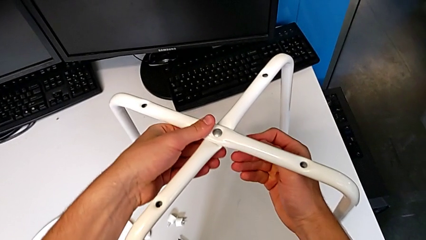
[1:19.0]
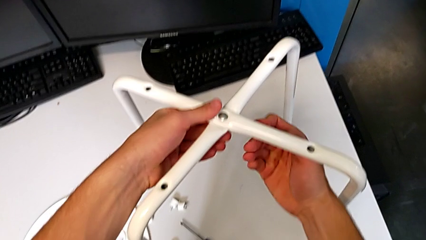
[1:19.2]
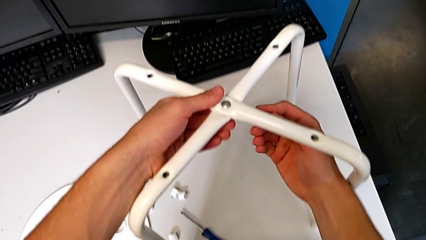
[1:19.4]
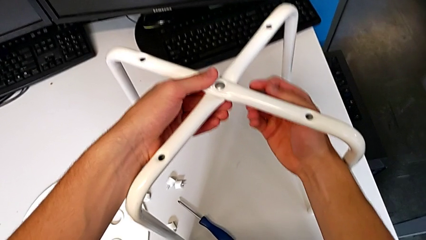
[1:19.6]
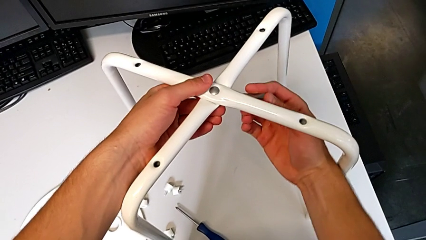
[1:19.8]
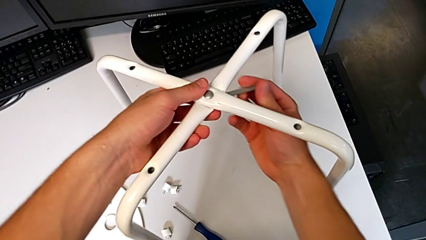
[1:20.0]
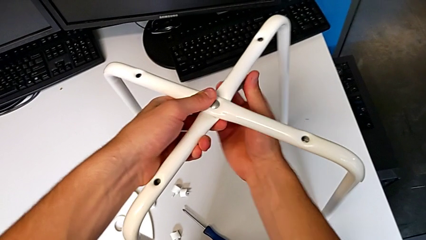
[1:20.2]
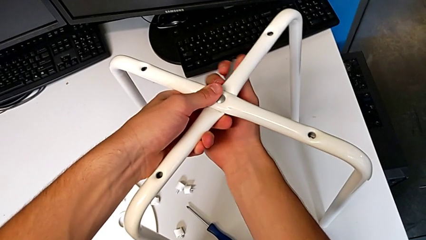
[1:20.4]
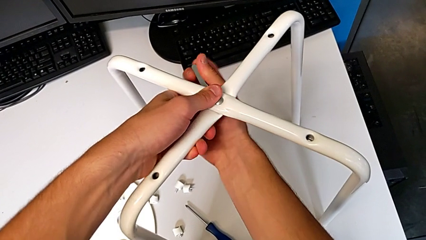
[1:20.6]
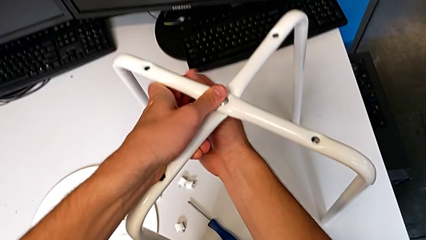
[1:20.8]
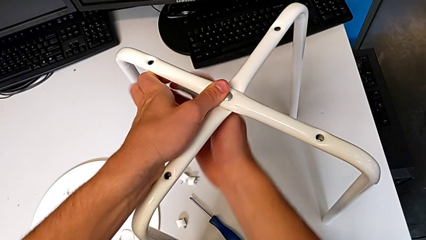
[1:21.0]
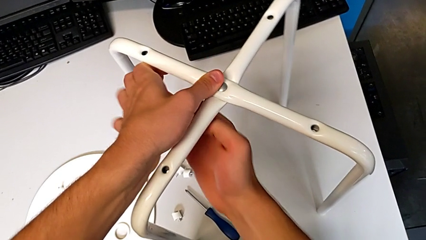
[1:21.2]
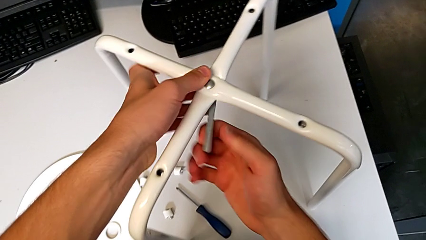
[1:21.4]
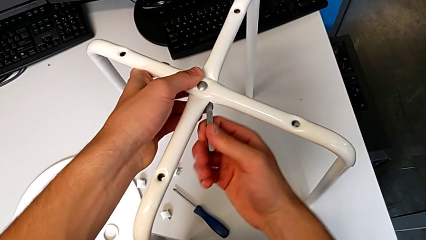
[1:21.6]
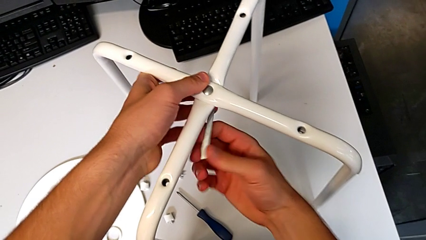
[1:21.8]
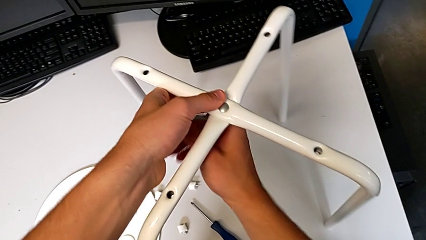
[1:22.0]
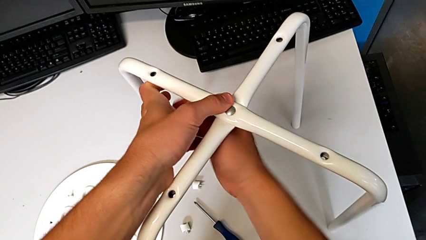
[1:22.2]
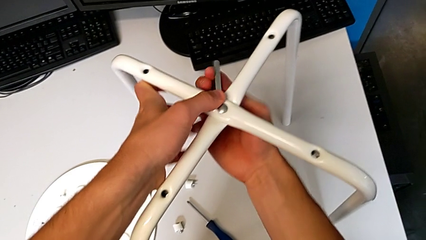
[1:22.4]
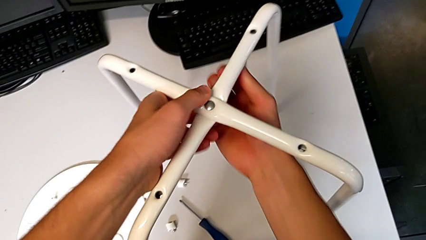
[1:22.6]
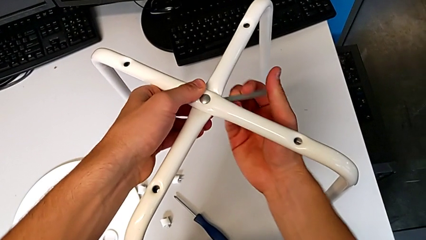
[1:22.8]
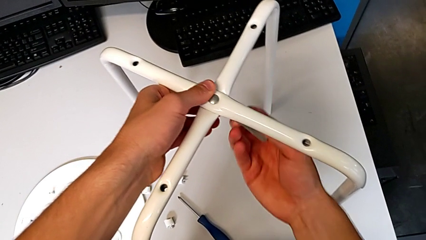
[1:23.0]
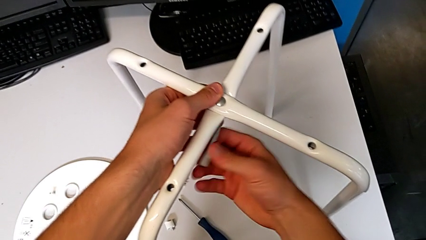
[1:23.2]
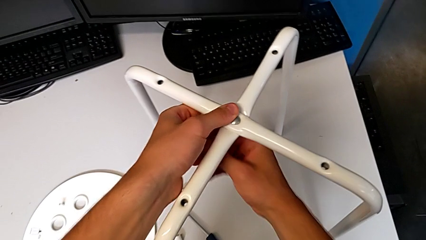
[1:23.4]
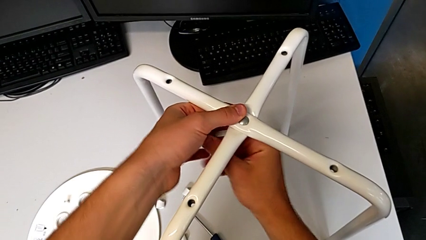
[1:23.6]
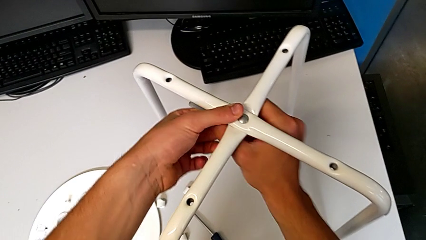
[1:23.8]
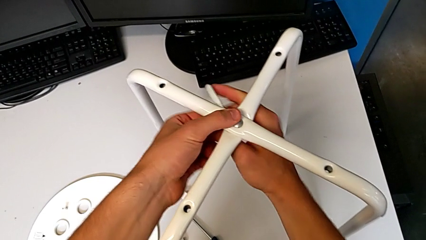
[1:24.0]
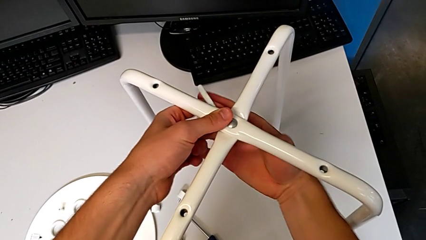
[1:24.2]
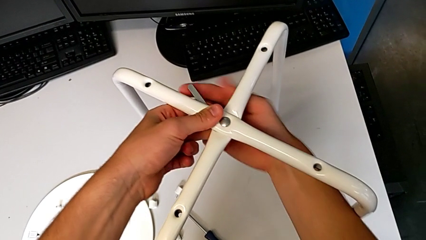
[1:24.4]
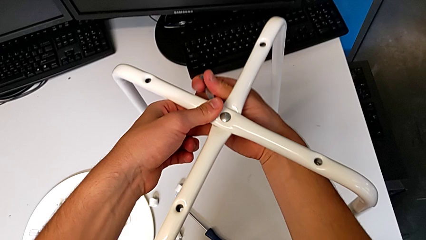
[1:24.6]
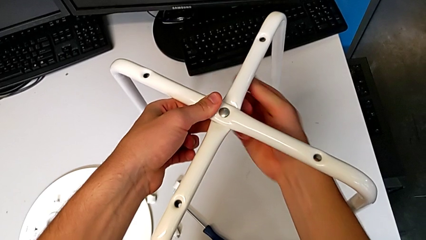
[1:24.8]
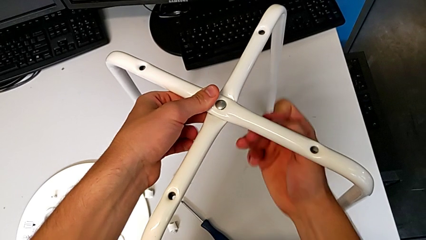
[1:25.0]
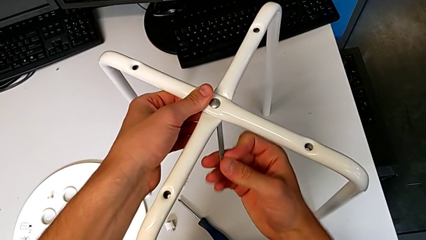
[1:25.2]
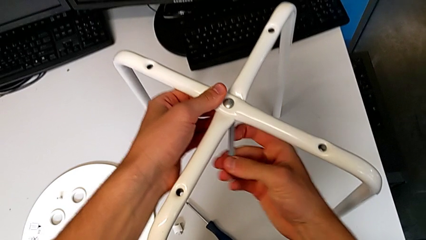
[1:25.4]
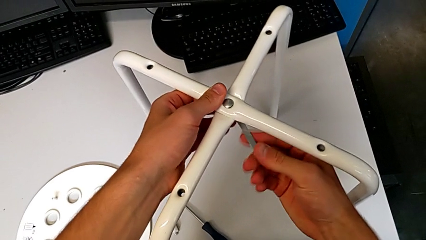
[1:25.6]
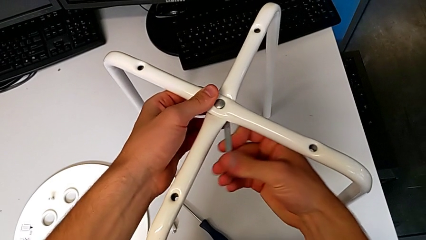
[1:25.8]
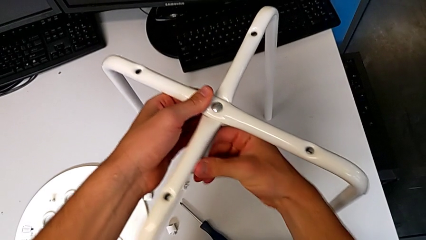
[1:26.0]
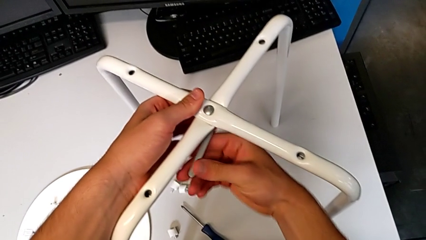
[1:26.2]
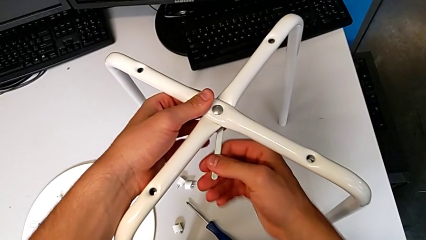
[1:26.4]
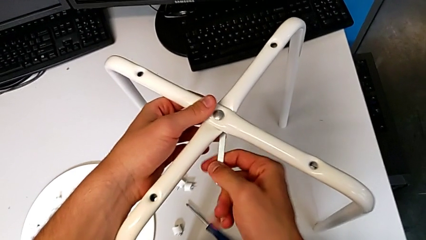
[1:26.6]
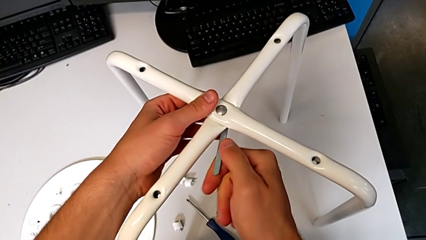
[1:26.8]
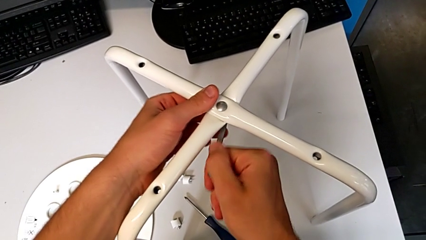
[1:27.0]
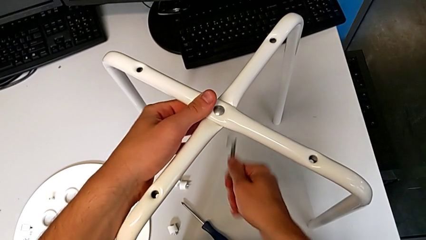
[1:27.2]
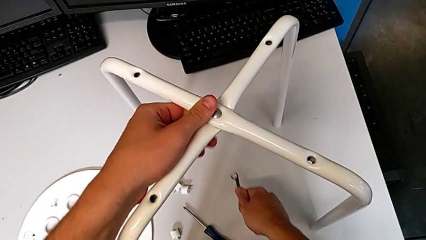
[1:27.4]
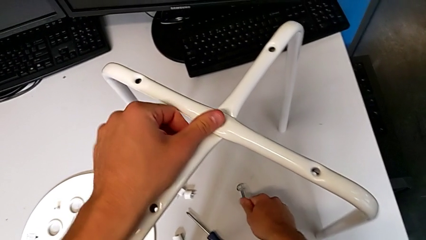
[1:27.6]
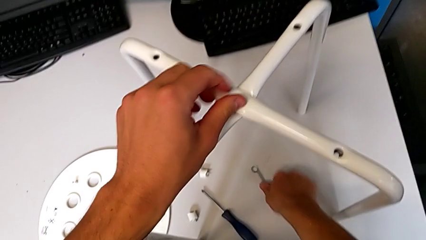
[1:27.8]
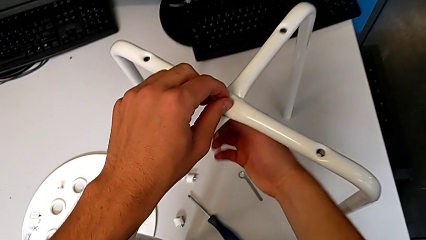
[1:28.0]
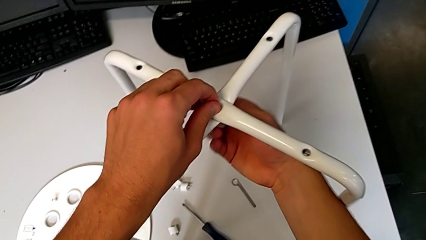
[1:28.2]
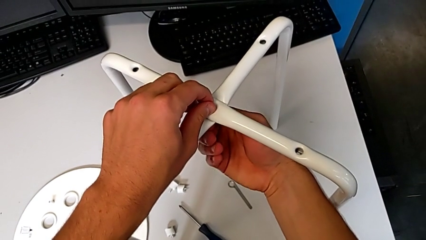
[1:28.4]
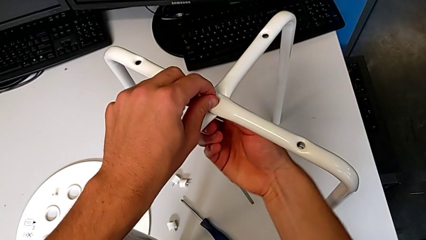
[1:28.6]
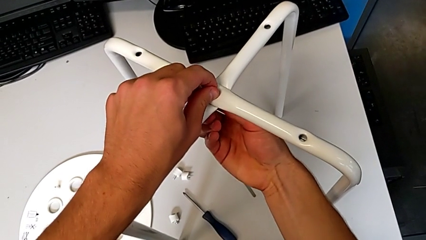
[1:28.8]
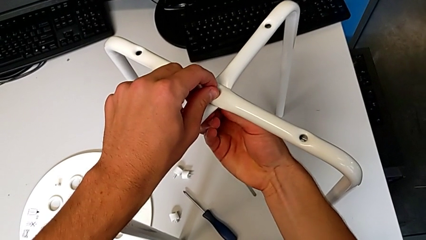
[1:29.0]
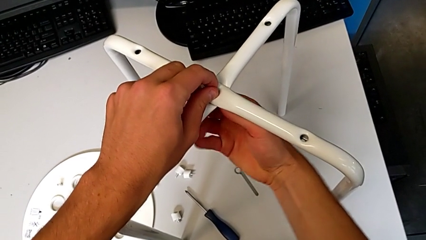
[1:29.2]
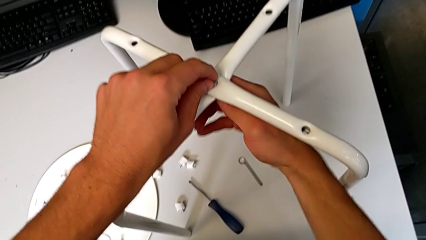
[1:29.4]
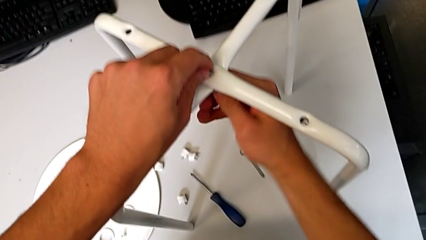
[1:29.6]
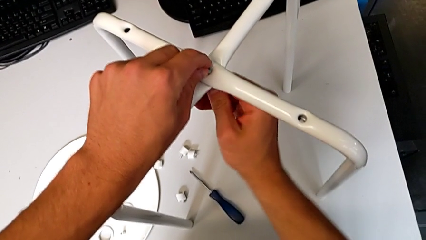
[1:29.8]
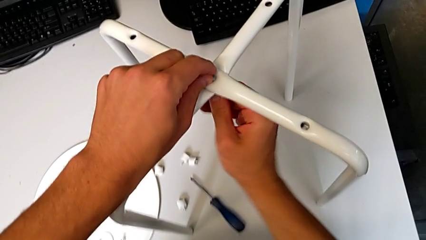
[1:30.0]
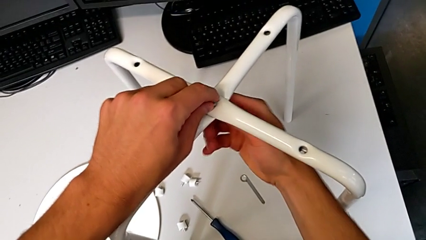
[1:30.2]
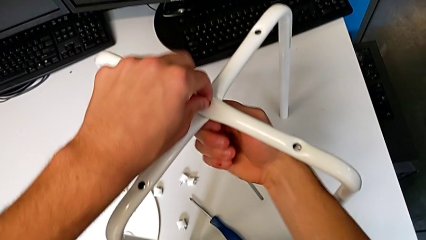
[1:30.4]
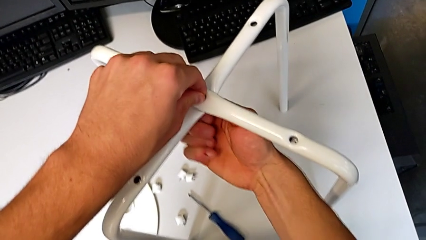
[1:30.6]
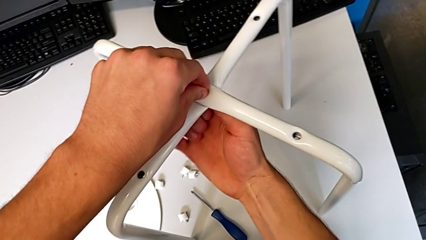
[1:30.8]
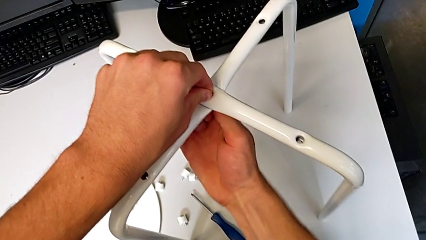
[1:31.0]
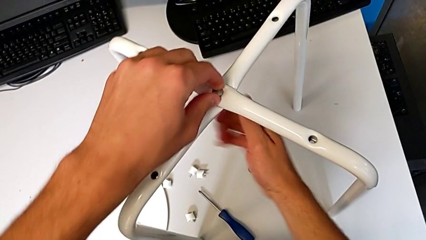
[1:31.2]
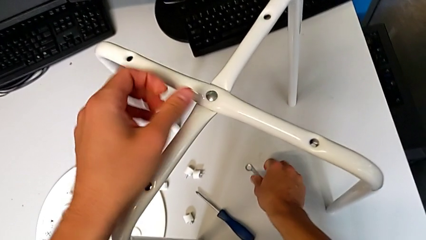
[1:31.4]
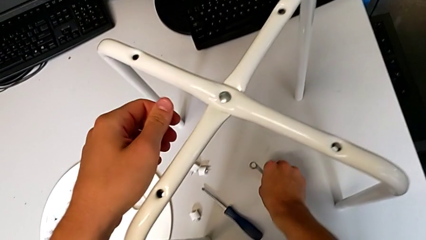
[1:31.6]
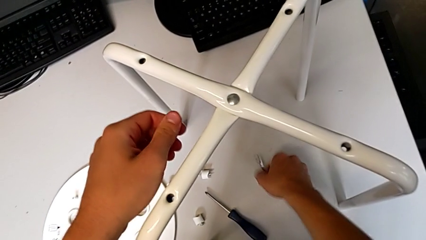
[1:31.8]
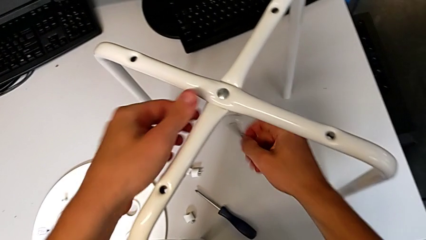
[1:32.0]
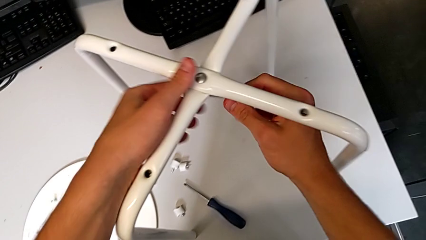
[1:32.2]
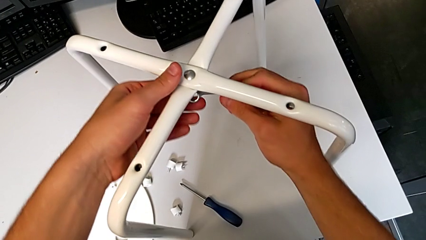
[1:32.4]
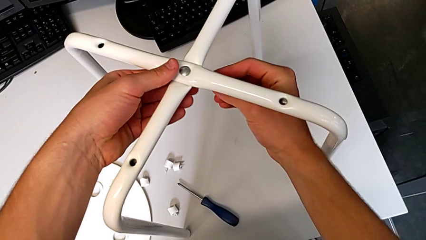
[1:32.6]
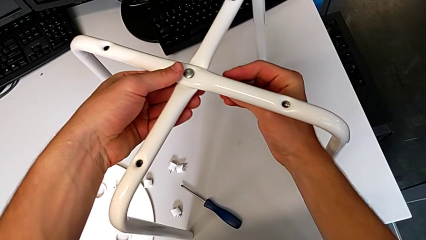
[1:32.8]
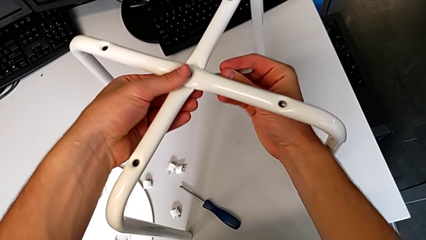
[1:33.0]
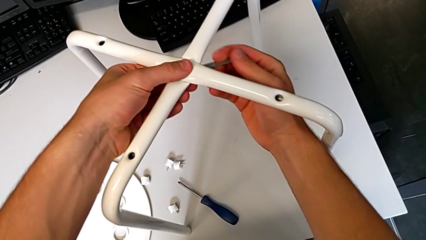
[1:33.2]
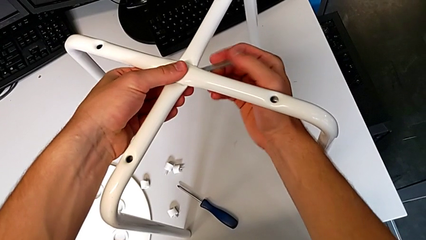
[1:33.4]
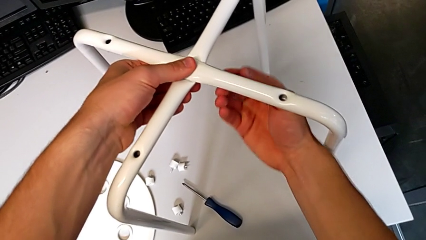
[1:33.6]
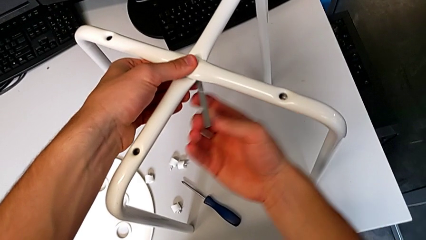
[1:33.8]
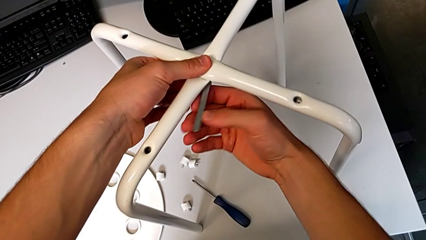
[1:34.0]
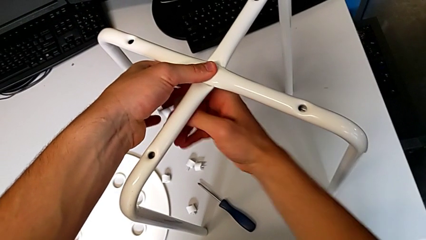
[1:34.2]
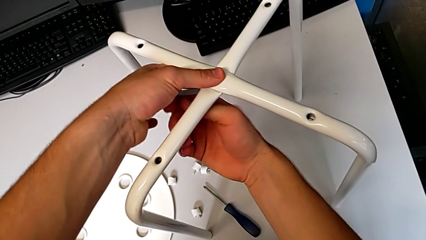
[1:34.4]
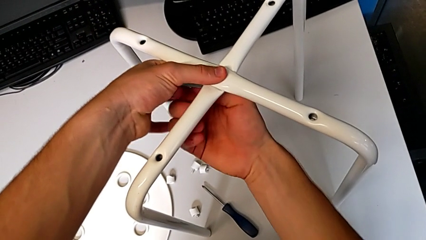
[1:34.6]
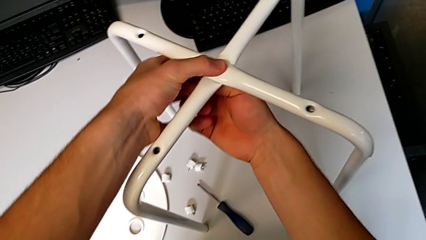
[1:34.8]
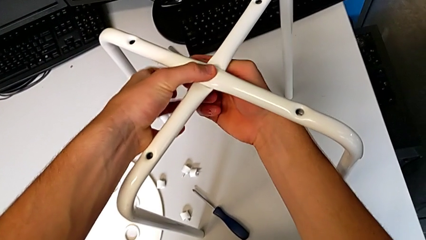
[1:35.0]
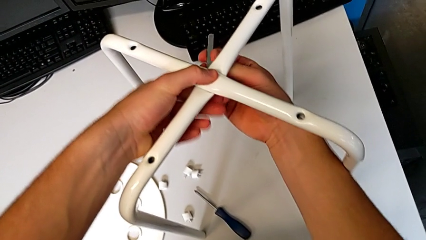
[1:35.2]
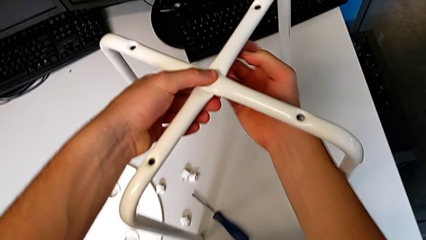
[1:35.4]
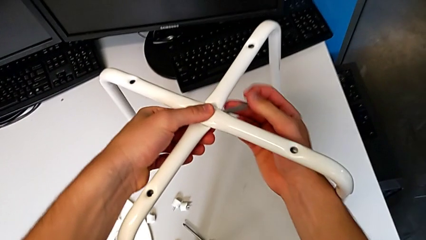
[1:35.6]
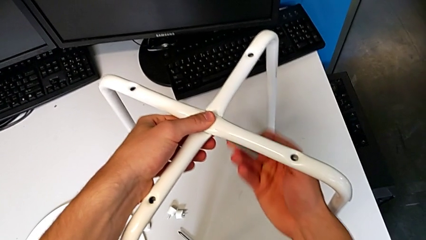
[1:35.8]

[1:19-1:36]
The camera wearer is unscrewing the middle hex nut of the bolt using a wrench. They unscrew the middle hex nut, withdraw the little hexagonal wrench, place it, unscrew the middle hex nut, grab the little hexagonal wrench, insert it and begin to unscrew the middle hex nut.
